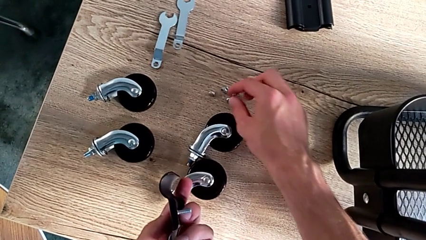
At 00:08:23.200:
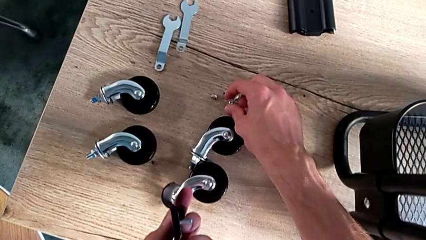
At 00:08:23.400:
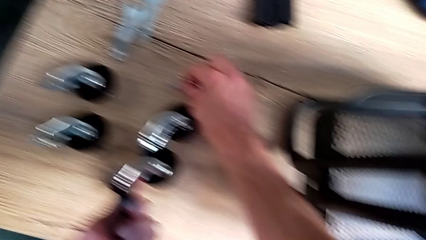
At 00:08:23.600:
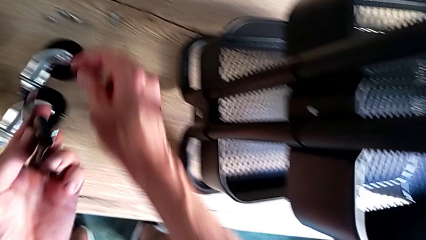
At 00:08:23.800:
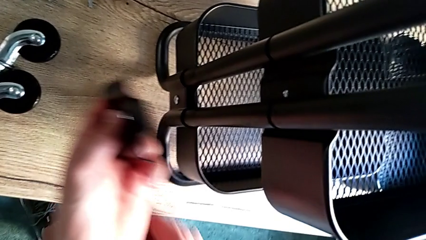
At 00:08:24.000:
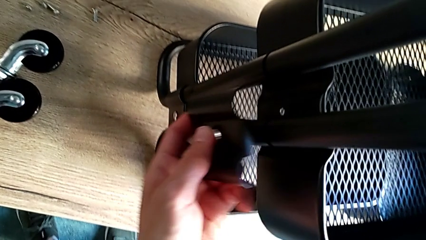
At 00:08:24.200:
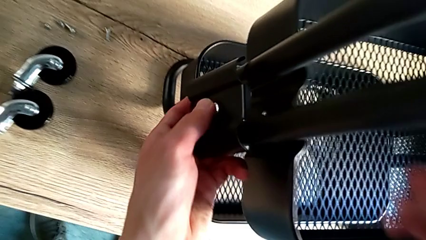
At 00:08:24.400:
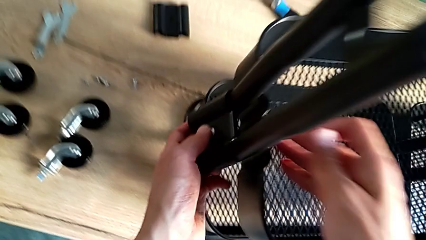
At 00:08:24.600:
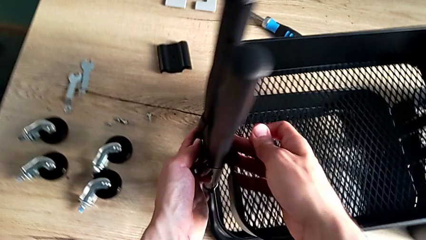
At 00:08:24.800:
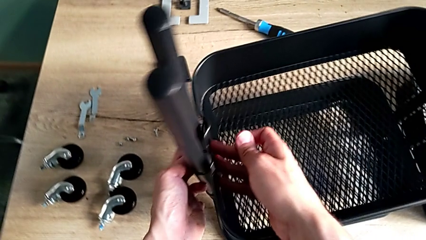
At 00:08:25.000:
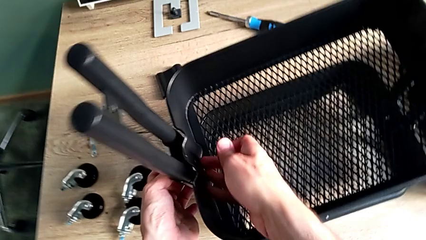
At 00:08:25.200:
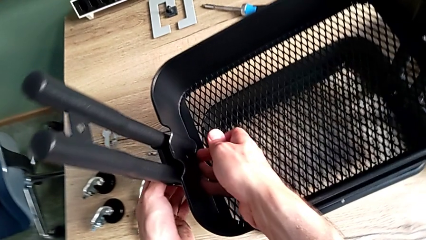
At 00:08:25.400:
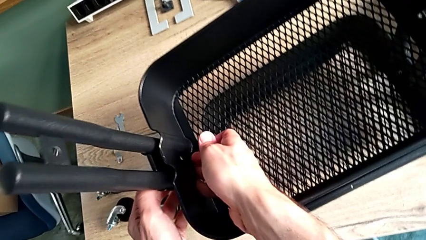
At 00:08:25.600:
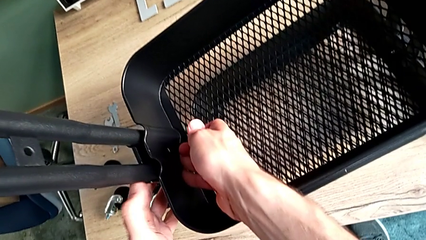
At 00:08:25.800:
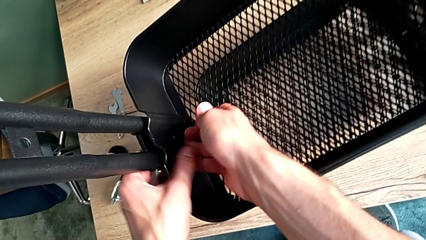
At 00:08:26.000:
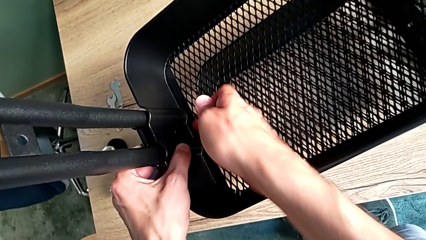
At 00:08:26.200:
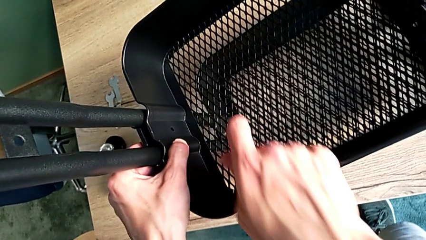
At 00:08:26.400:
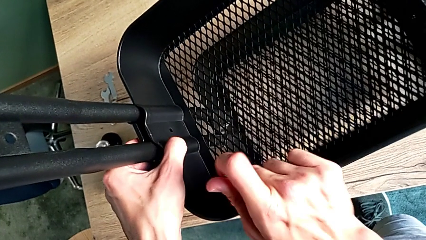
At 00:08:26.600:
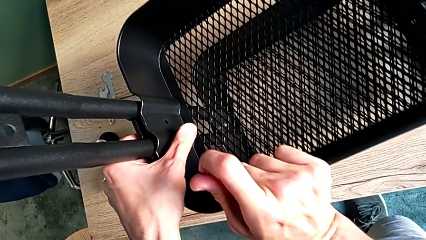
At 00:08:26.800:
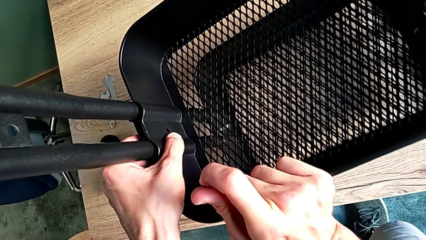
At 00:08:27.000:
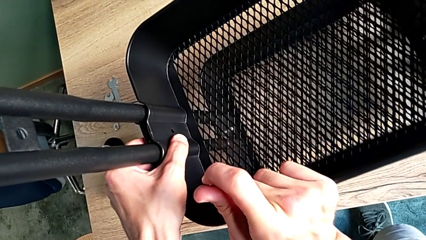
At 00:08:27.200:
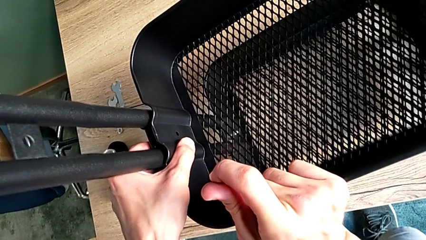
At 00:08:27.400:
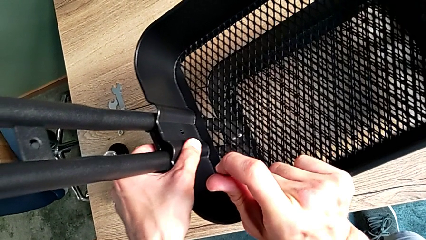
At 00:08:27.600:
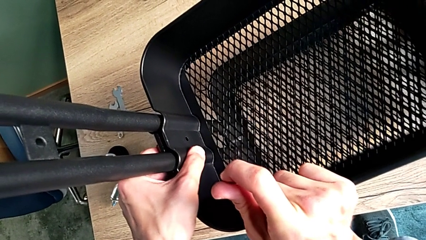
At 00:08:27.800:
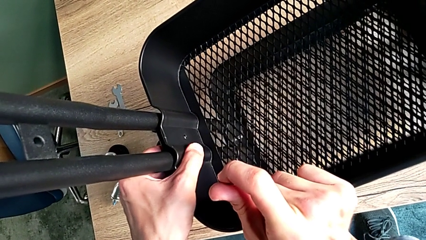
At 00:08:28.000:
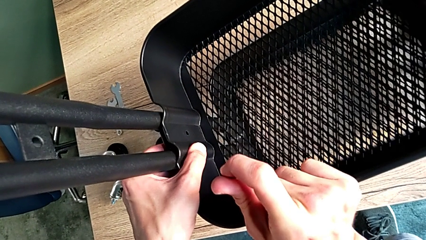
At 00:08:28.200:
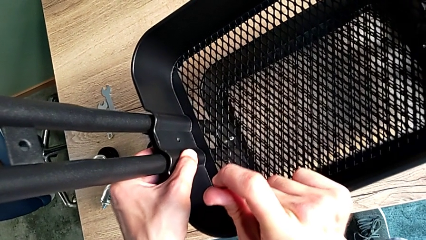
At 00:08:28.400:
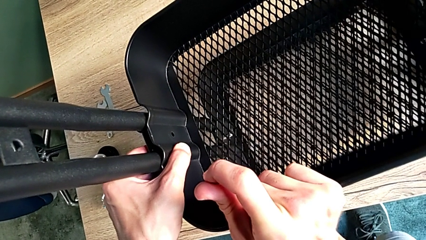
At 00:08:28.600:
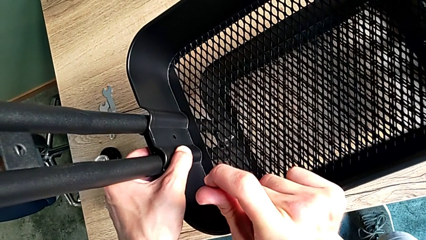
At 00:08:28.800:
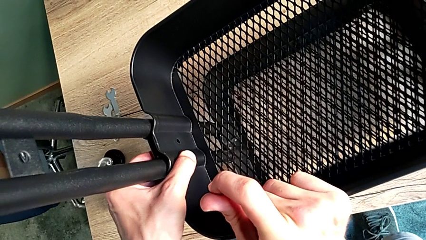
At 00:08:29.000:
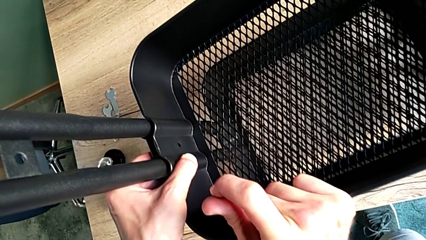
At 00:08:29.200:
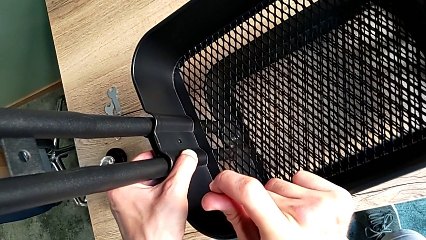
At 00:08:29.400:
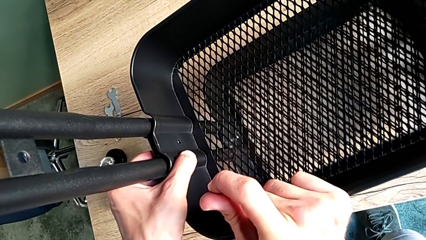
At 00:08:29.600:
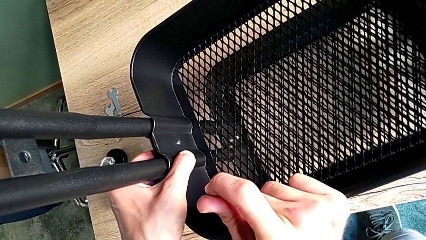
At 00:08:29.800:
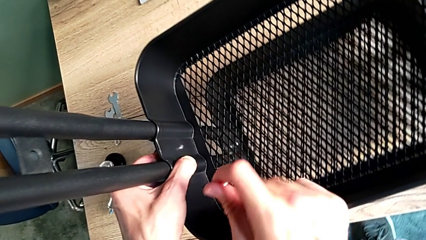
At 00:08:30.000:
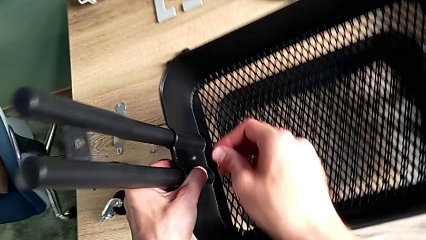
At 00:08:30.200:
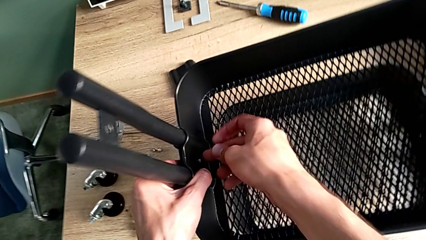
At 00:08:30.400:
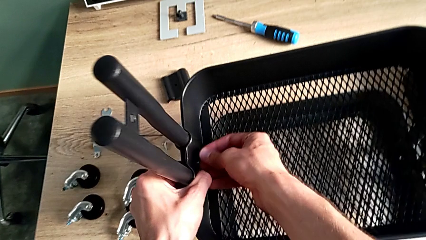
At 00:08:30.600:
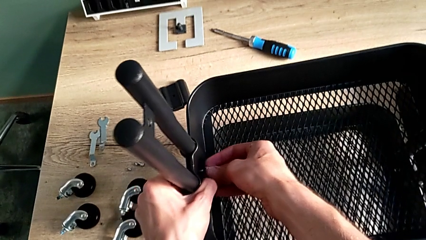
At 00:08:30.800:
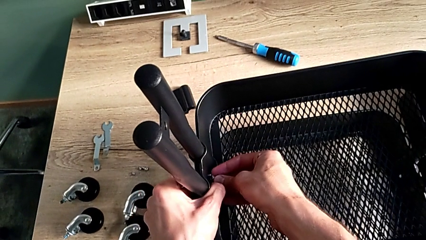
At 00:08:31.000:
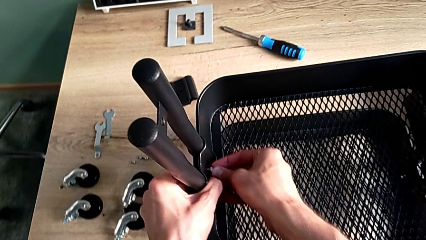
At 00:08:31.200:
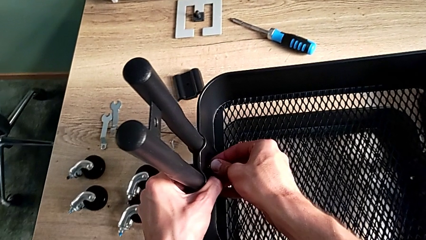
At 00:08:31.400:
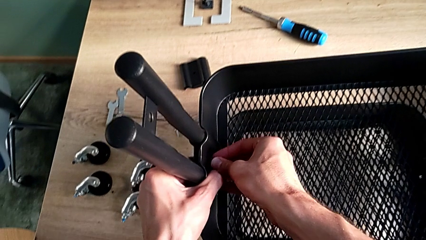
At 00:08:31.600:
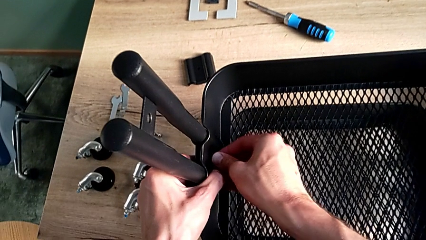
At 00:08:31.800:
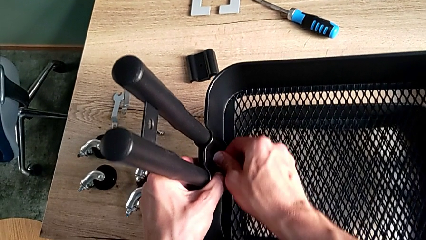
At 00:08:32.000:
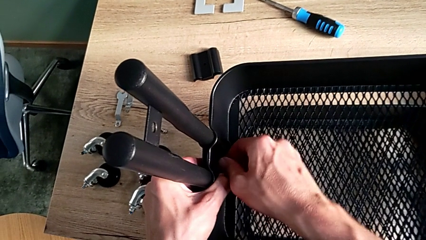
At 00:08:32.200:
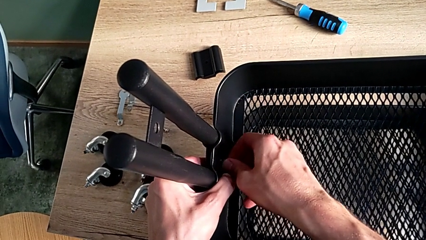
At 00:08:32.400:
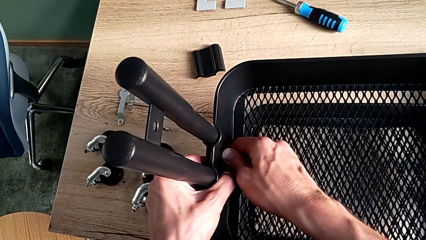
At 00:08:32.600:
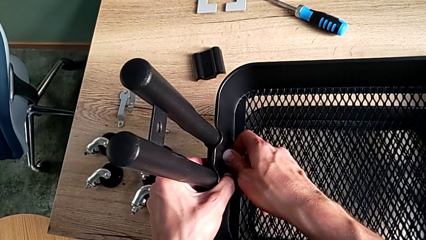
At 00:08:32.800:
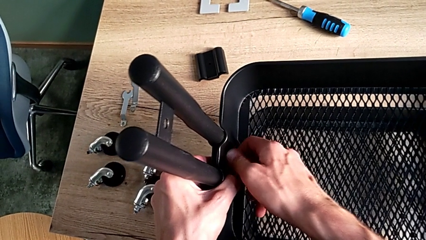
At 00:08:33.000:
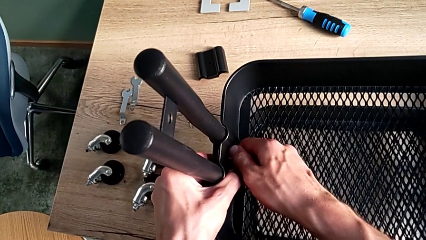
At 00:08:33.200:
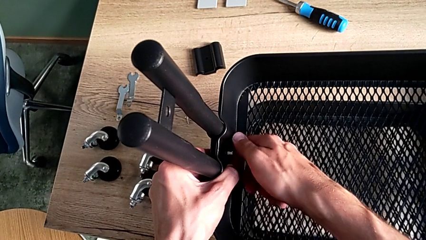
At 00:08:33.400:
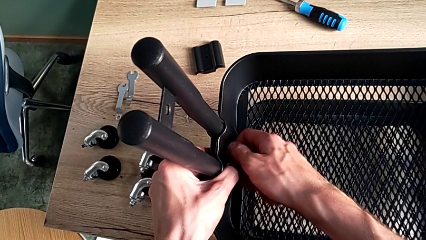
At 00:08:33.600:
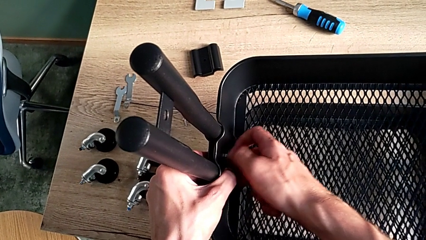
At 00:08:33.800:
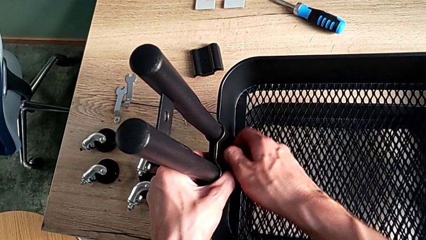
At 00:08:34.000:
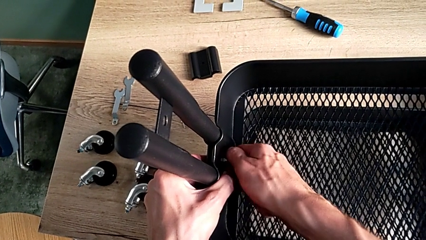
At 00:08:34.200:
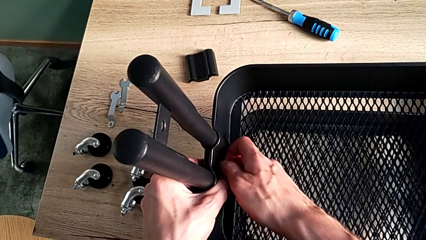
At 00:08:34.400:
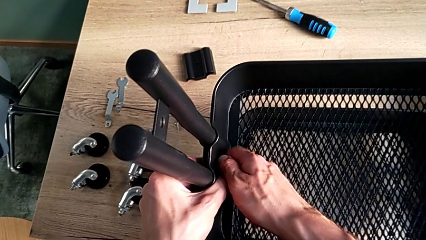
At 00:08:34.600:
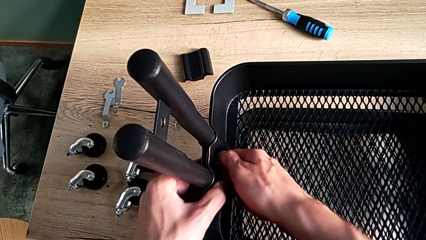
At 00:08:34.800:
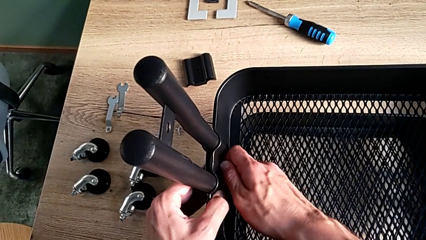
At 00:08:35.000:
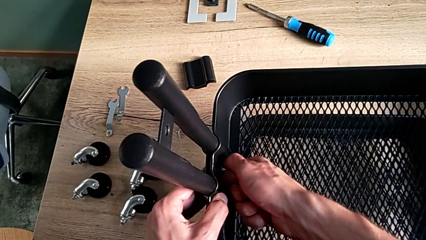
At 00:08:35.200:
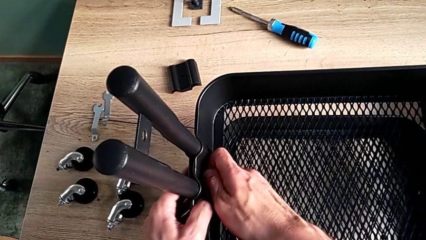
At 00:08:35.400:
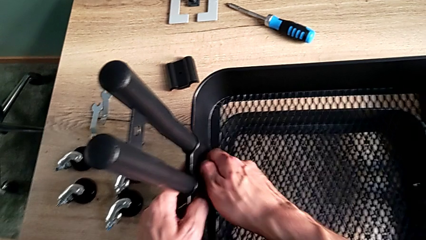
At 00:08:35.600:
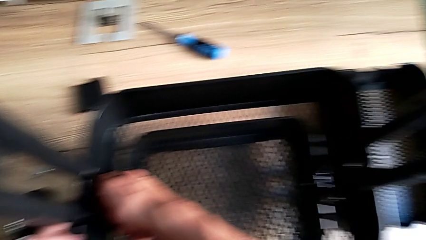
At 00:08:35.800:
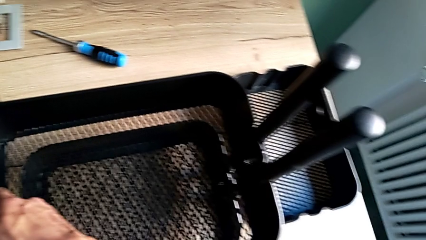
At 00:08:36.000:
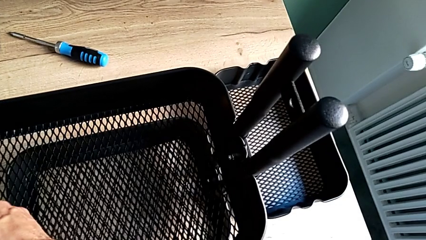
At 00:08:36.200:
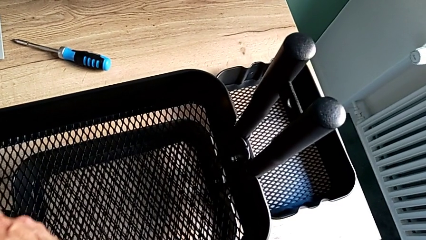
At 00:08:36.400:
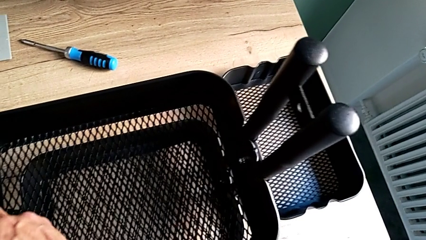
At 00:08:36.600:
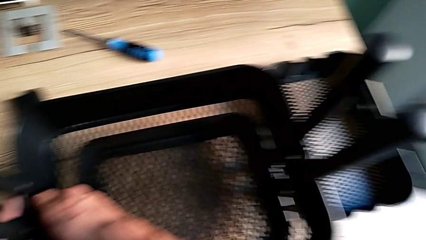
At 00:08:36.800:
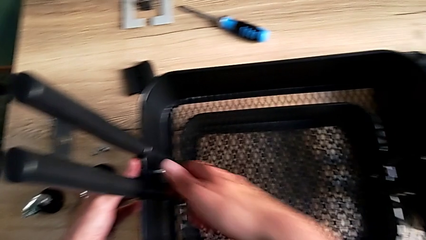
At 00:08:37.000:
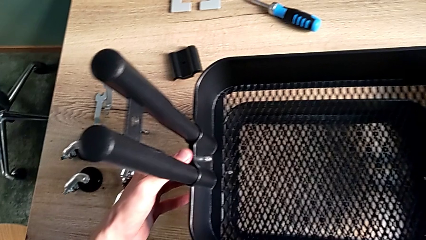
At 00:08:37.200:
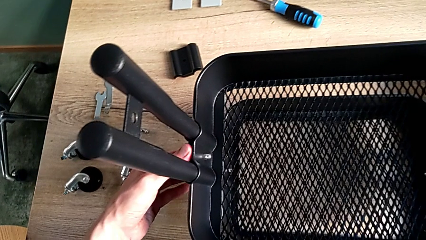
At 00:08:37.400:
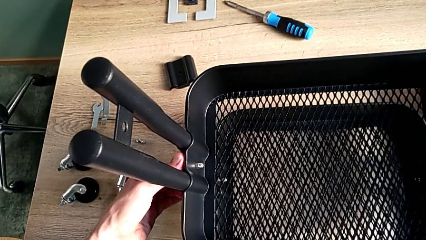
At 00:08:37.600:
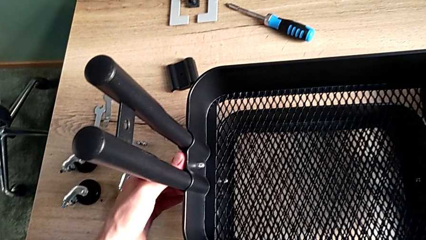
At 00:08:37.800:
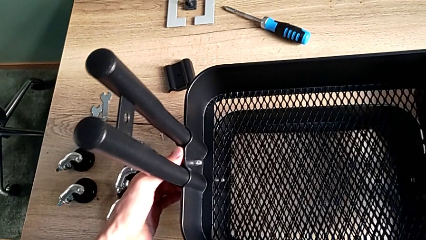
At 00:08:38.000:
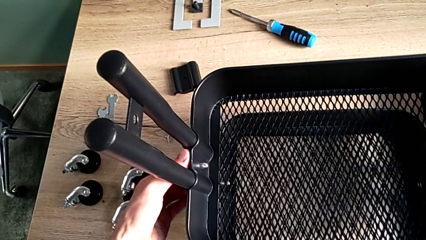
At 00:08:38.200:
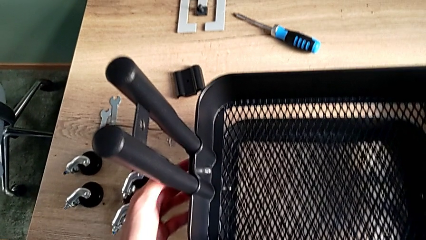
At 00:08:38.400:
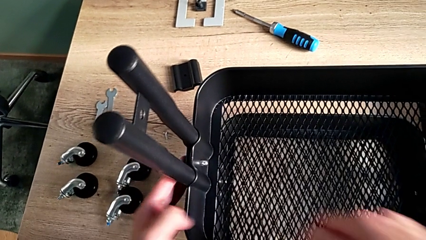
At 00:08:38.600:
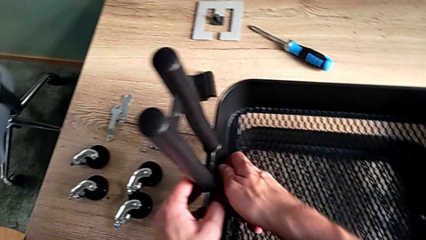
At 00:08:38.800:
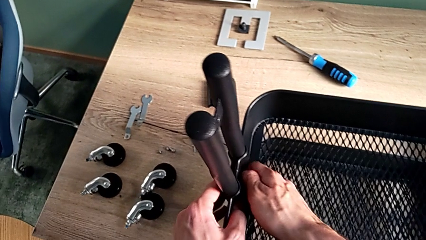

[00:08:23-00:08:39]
The camera wearer is assembling the middle tray. They grab the second hexagon cap nut, place the second bracket, place the second hexagon cap nut and screw it. They approach the second hexagon cap nut and begin to screw it.
